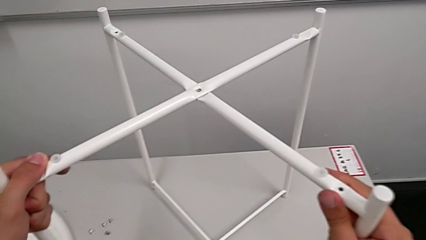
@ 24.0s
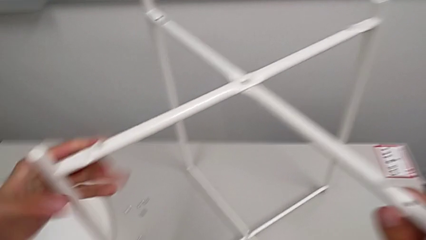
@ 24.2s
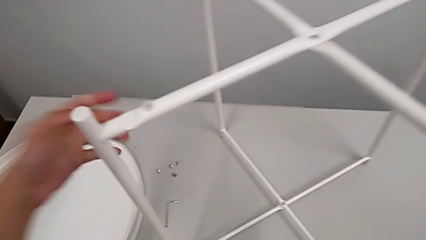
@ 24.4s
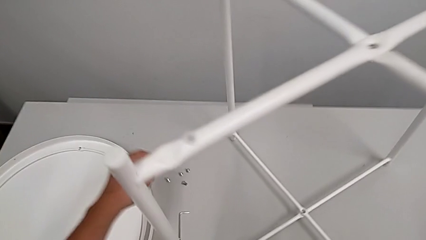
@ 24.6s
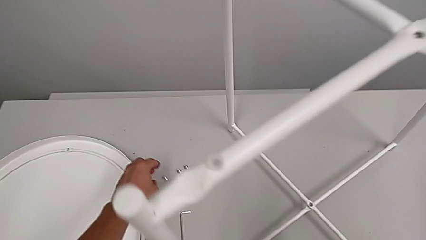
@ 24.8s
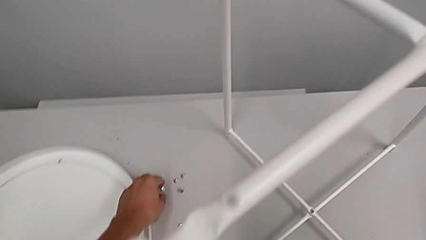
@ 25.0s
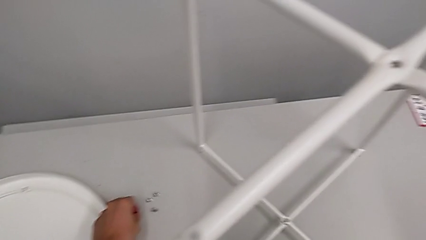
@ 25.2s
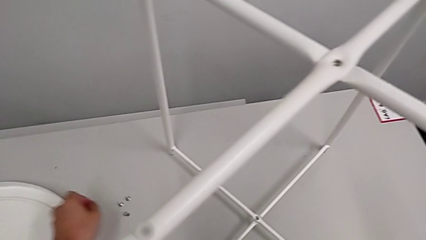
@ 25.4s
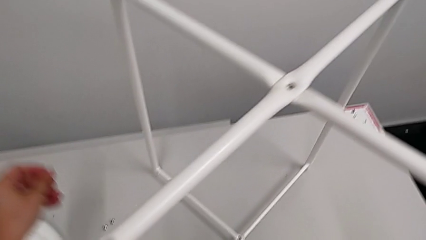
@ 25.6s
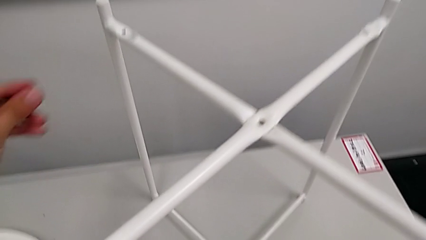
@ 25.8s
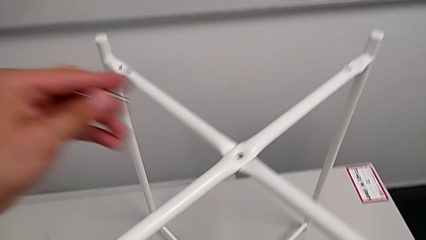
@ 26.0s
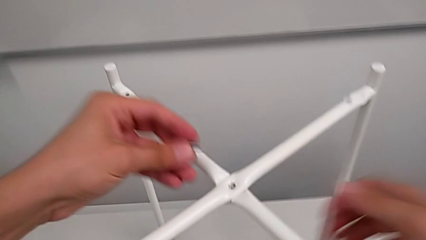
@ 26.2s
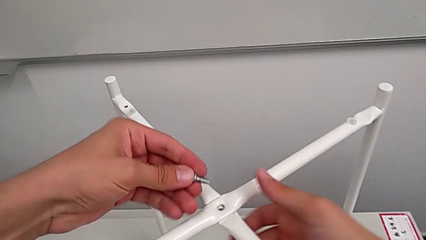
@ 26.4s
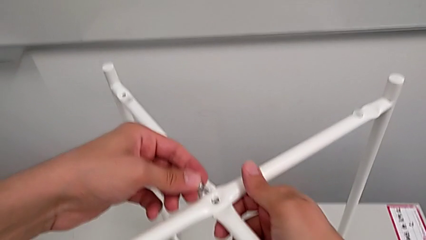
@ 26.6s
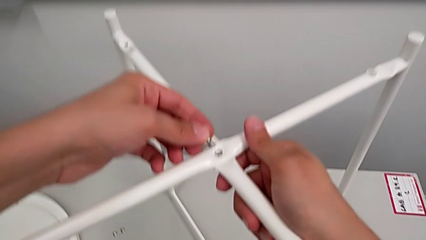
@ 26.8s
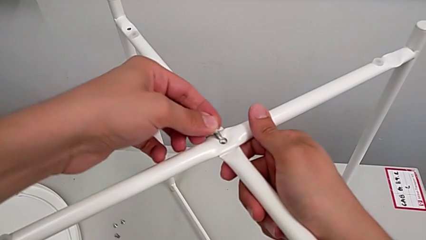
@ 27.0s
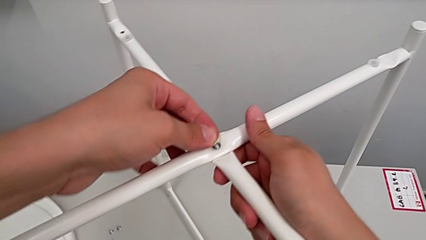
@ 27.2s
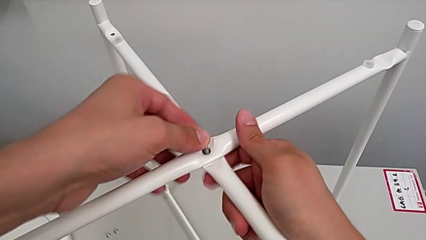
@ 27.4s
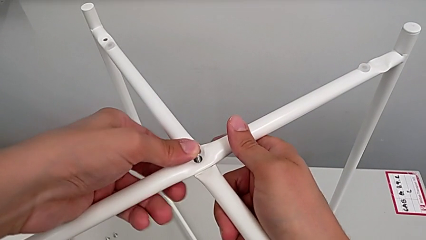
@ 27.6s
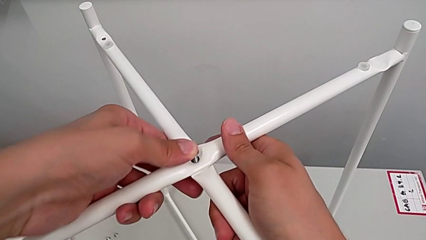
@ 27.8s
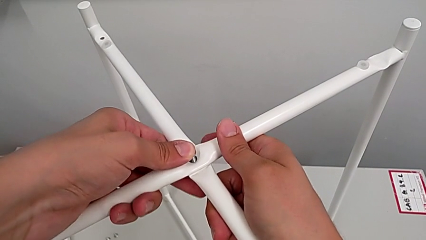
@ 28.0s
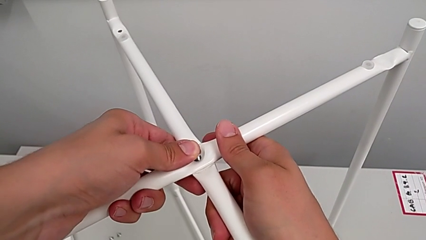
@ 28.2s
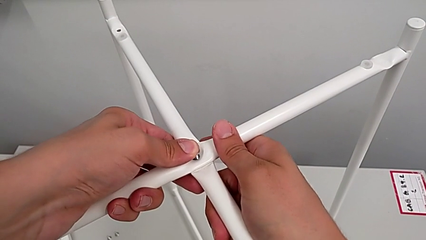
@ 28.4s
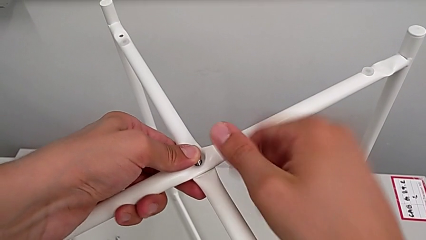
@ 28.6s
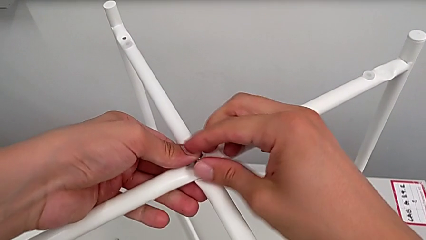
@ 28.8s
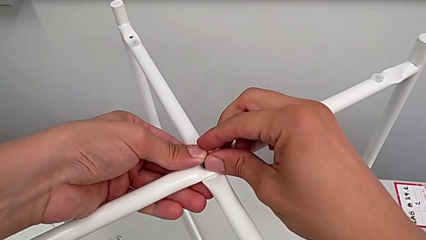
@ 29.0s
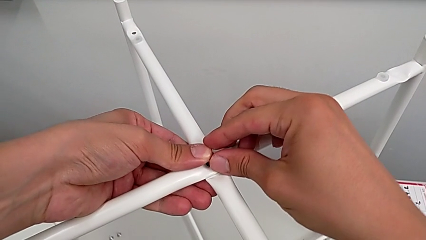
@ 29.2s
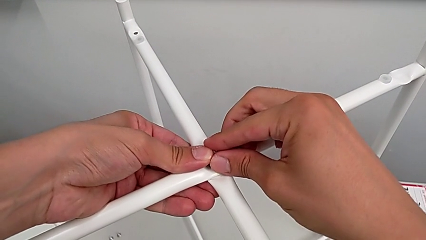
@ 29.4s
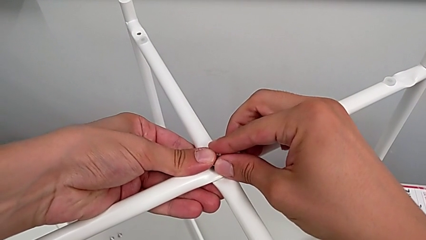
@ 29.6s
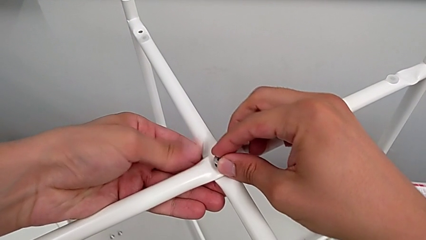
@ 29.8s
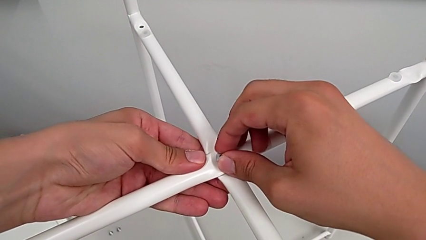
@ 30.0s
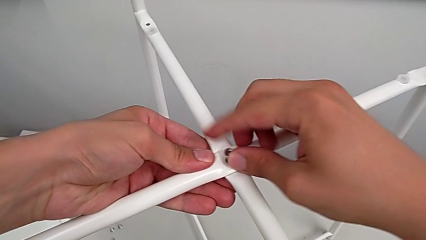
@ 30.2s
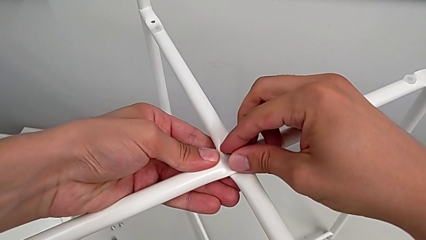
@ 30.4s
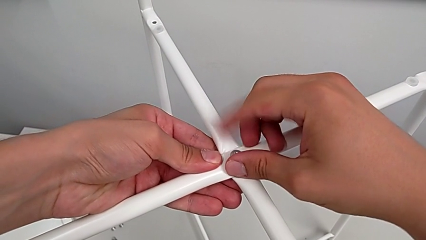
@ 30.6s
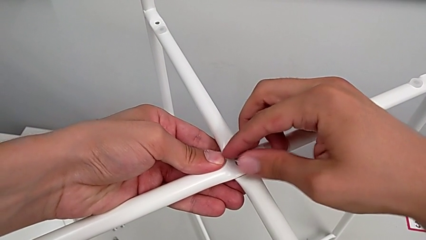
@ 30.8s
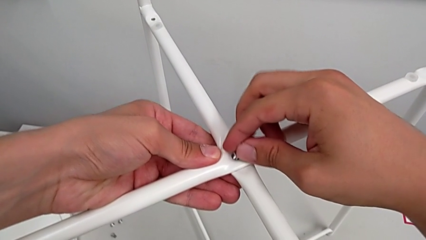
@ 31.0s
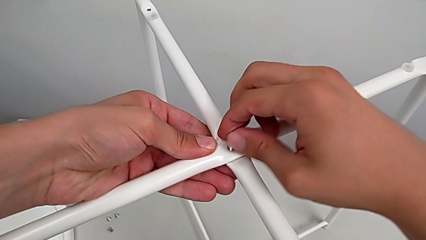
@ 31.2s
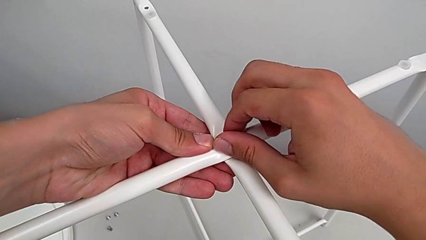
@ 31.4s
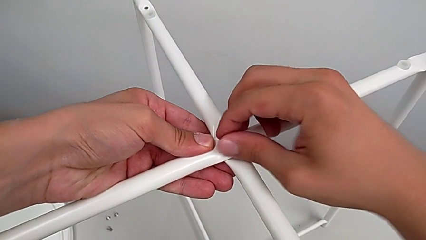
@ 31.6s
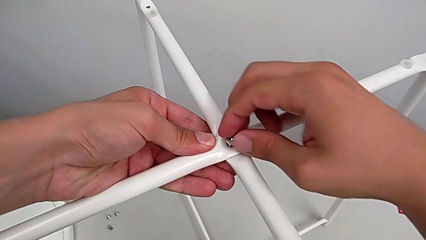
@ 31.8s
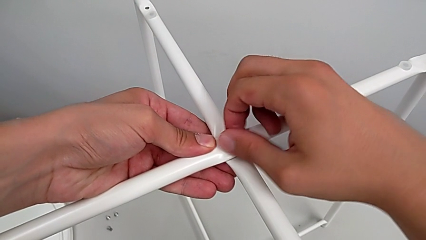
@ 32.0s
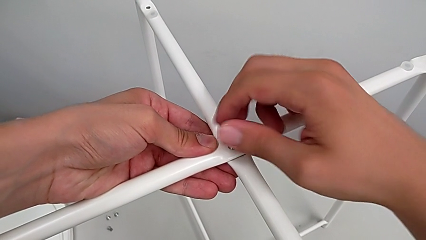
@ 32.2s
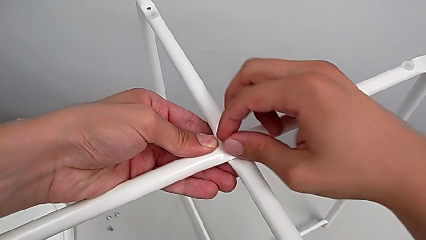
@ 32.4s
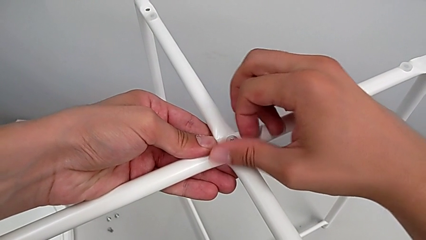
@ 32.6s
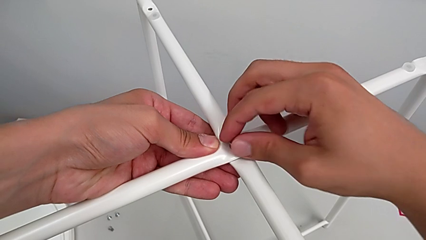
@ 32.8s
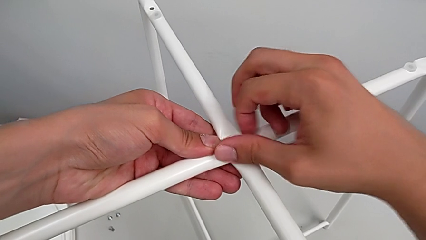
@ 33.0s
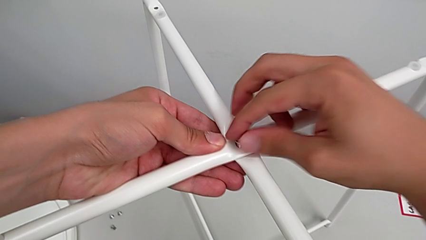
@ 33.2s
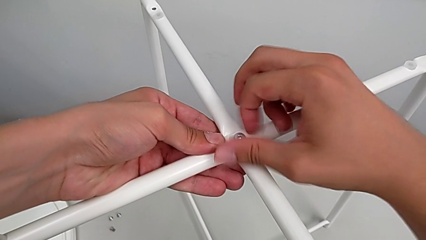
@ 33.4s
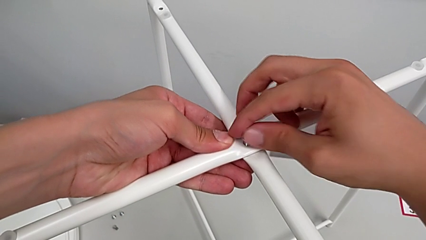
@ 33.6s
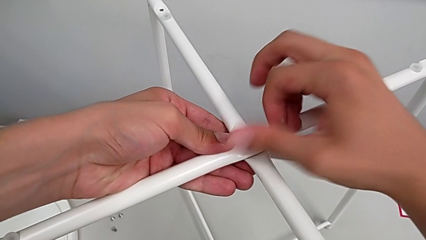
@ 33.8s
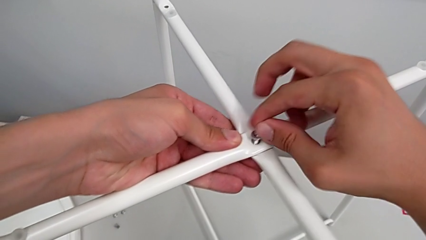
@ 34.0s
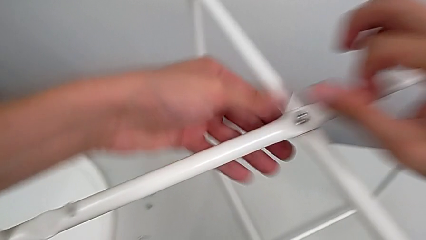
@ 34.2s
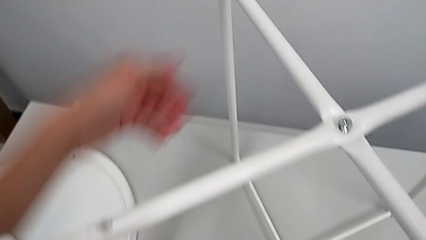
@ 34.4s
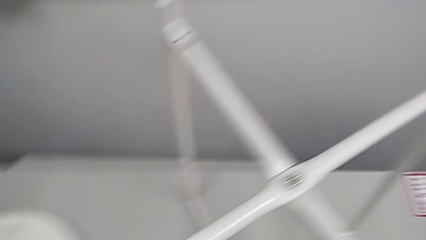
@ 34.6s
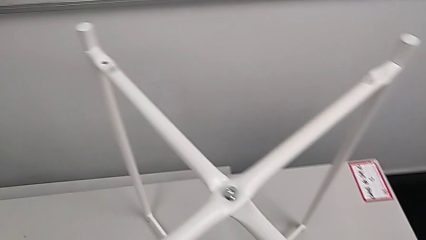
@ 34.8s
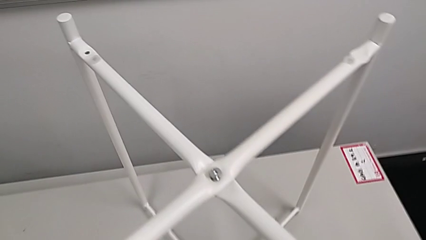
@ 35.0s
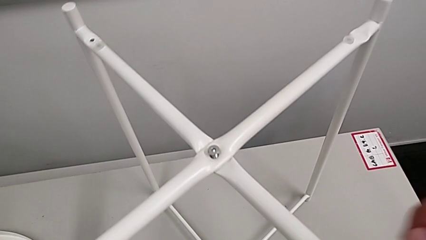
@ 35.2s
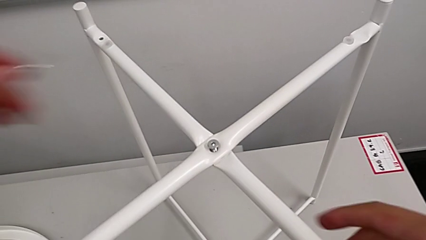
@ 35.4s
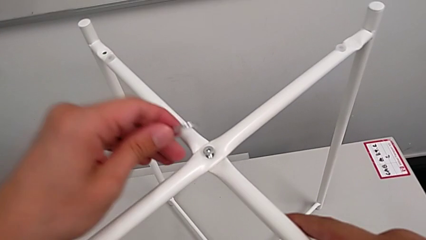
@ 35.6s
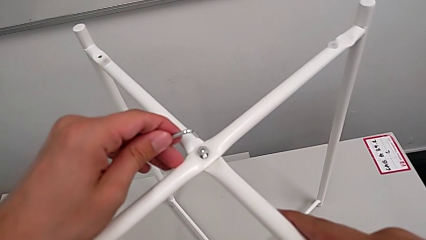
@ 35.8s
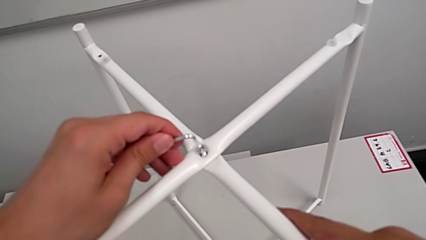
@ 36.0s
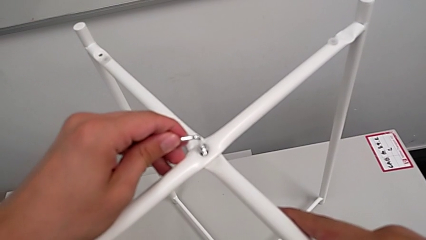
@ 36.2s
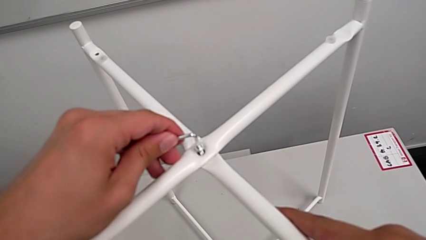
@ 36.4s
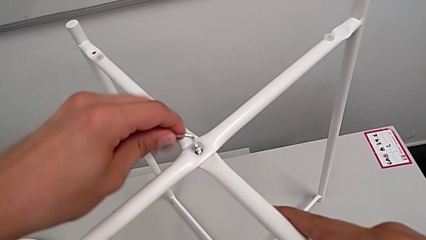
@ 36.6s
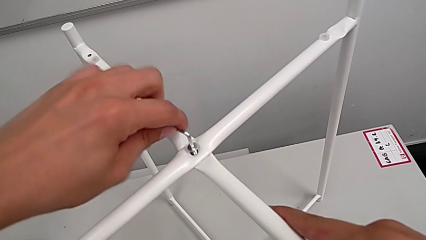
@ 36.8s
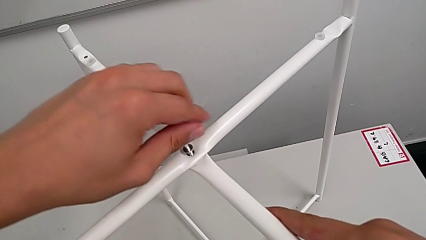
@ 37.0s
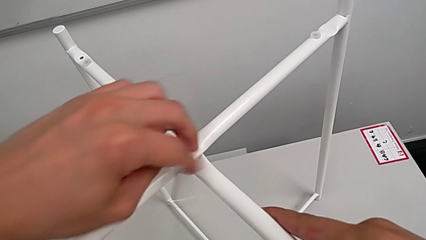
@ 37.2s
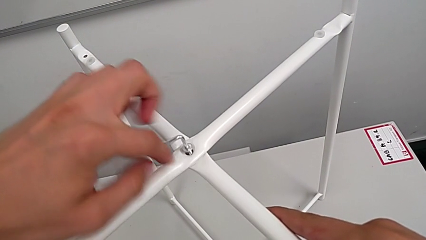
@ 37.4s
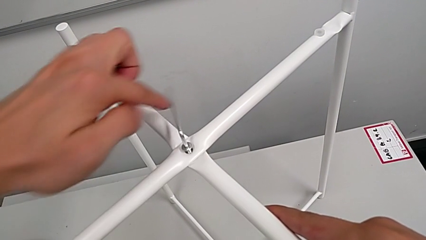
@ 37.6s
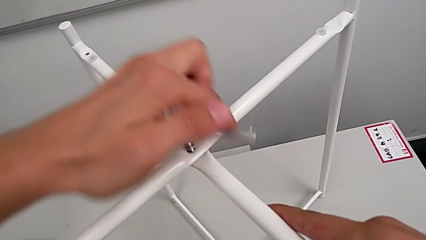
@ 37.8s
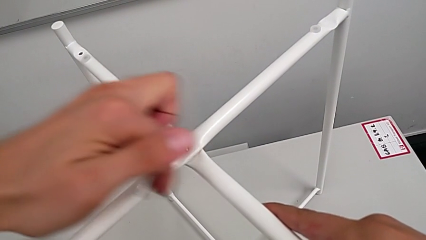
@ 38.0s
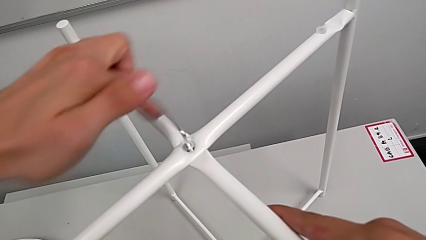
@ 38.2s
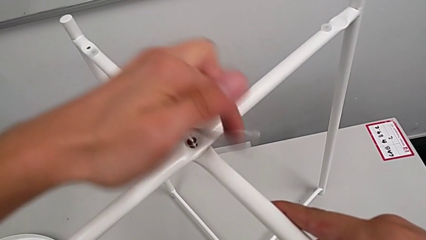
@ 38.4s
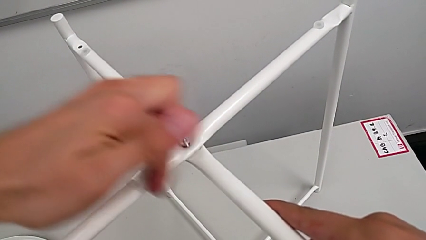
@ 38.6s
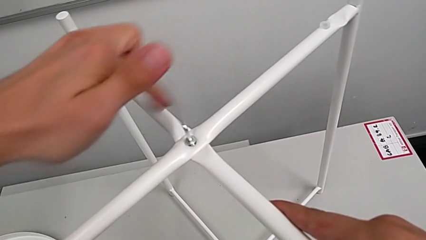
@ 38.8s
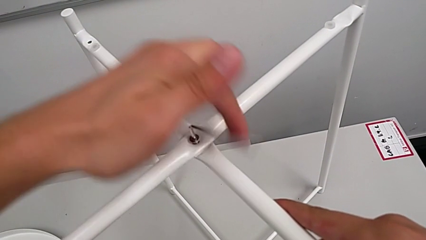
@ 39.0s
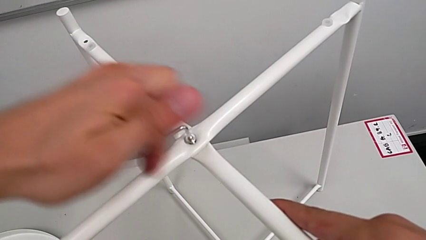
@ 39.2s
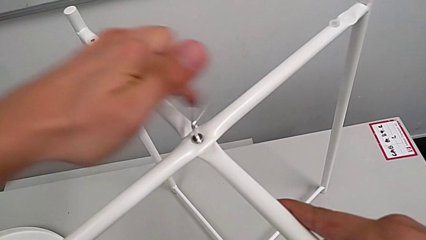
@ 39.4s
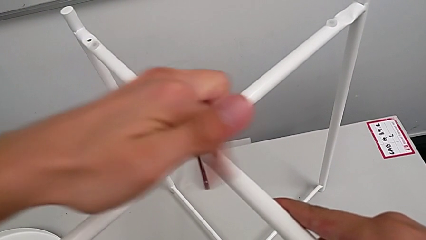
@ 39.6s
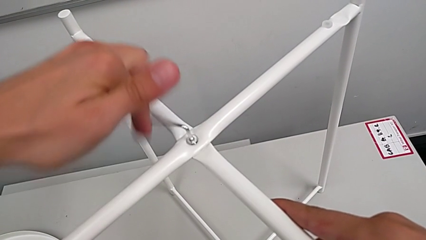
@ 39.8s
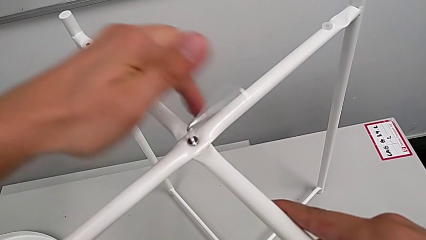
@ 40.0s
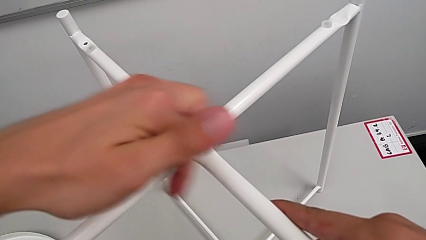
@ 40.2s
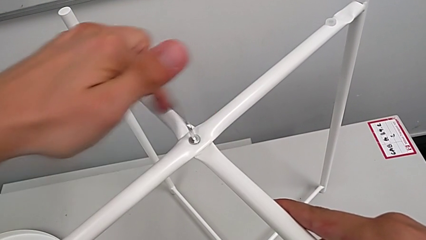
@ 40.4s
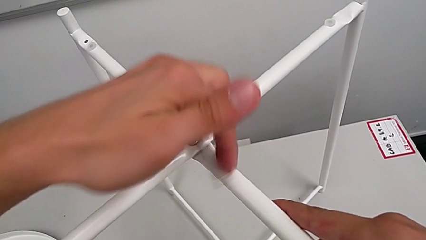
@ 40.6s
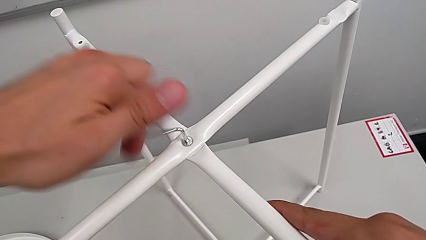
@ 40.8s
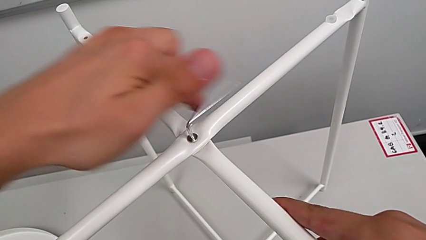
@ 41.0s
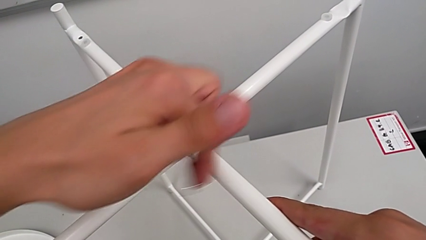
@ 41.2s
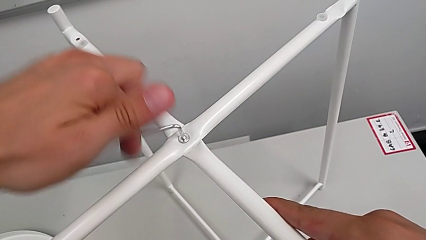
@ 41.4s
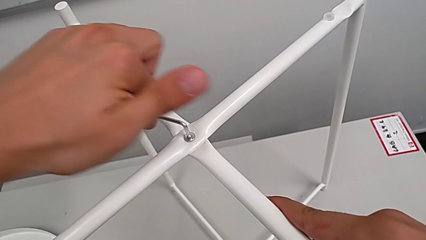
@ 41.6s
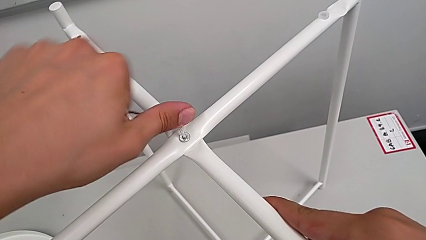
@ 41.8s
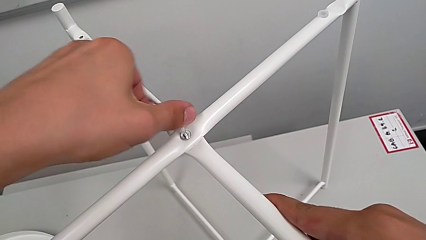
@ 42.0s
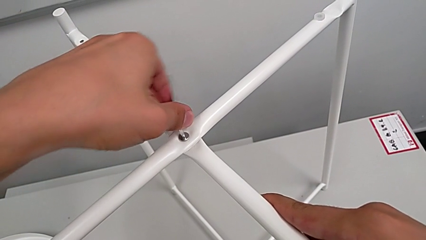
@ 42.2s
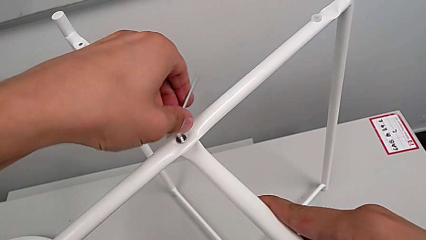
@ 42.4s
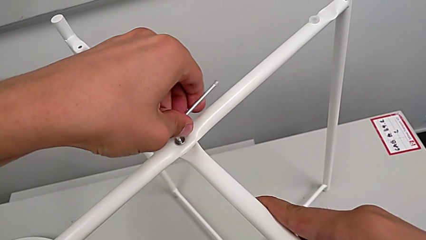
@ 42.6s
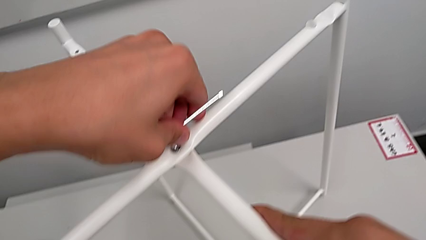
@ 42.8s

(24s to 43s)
The camera wearer is assembling the legs. They grab the hex socket head, insert it, screw it, grab the Allen wrench, insert it and begin to screw the hex socket head.
